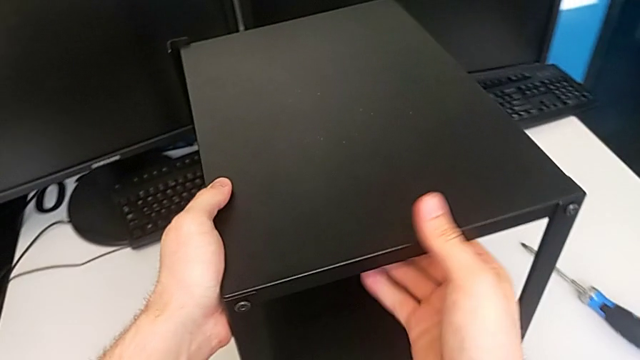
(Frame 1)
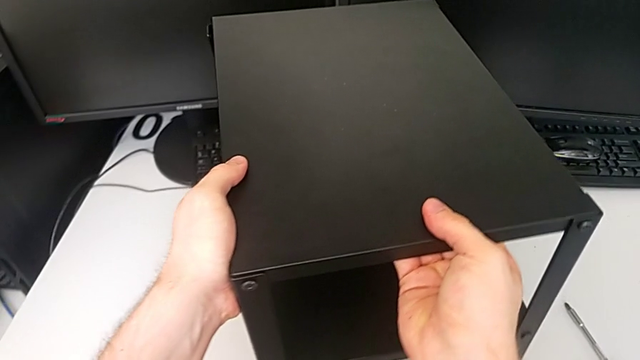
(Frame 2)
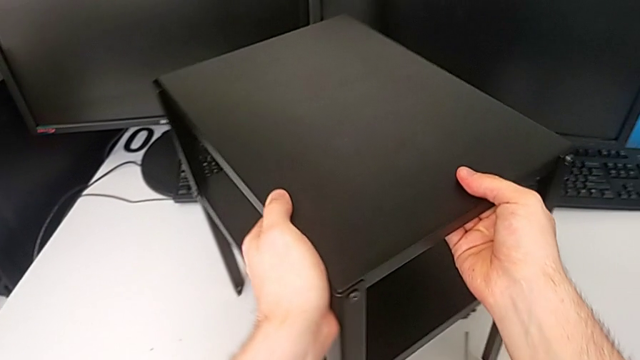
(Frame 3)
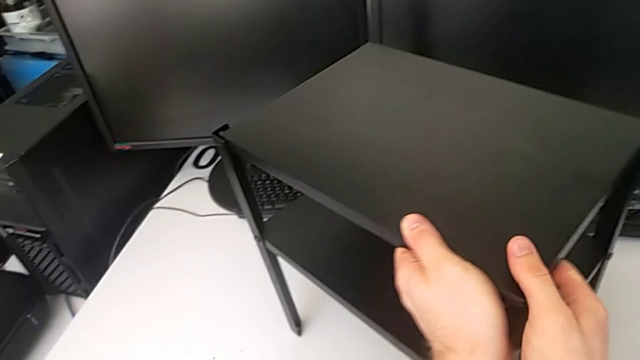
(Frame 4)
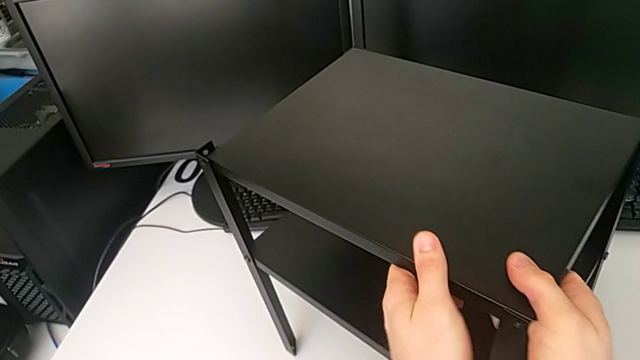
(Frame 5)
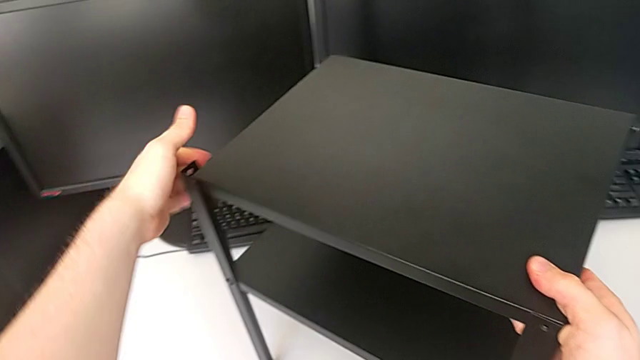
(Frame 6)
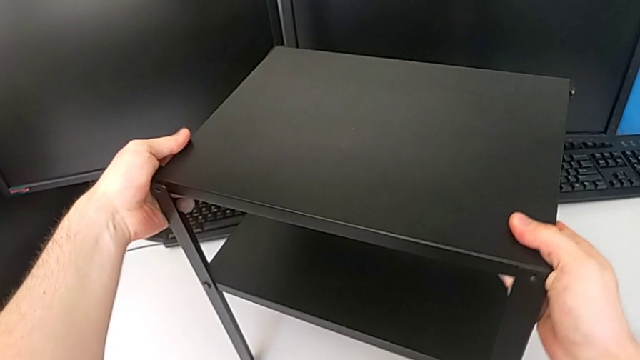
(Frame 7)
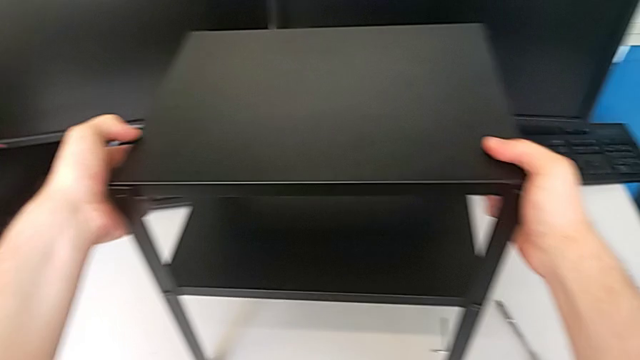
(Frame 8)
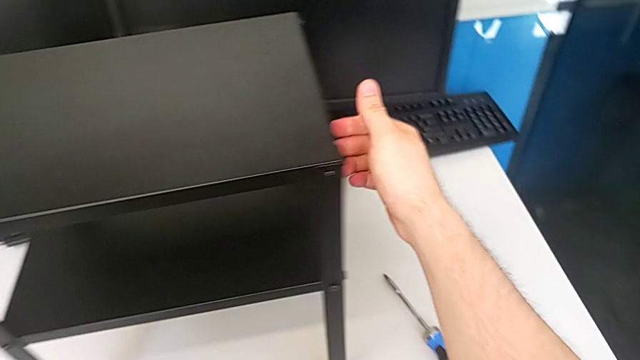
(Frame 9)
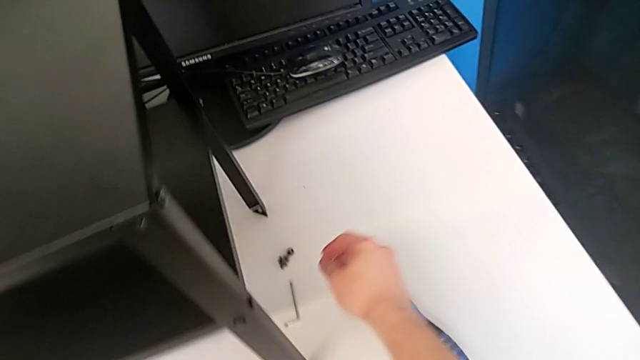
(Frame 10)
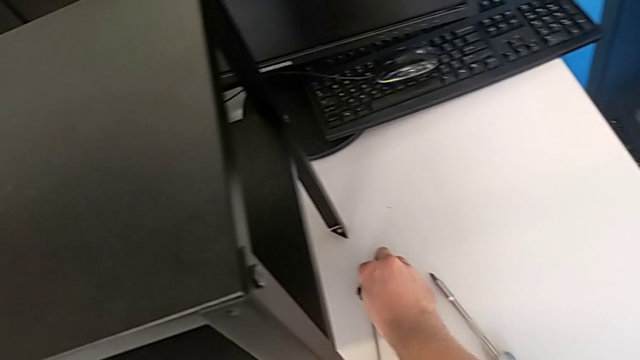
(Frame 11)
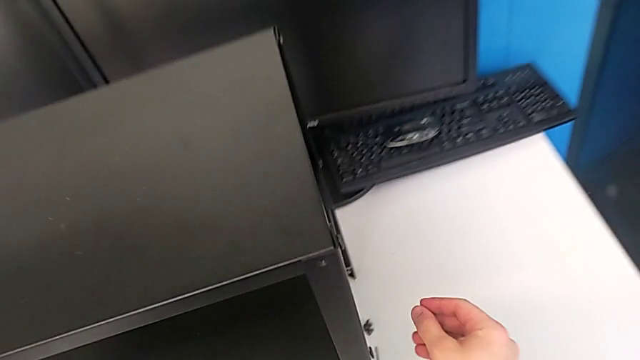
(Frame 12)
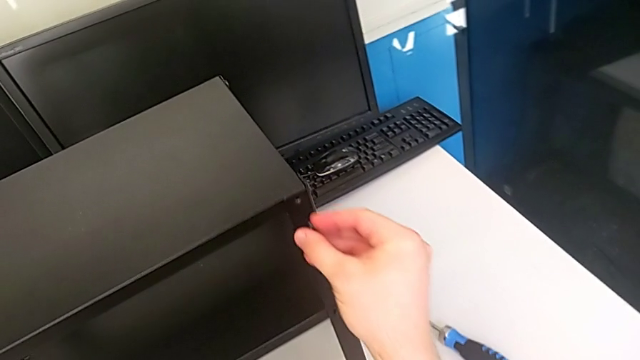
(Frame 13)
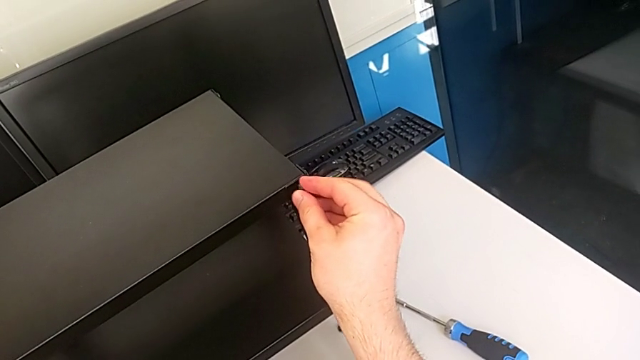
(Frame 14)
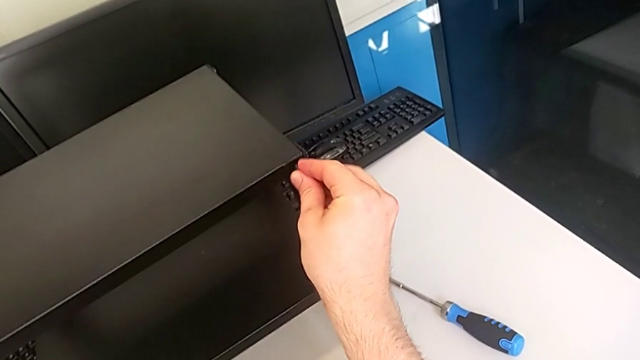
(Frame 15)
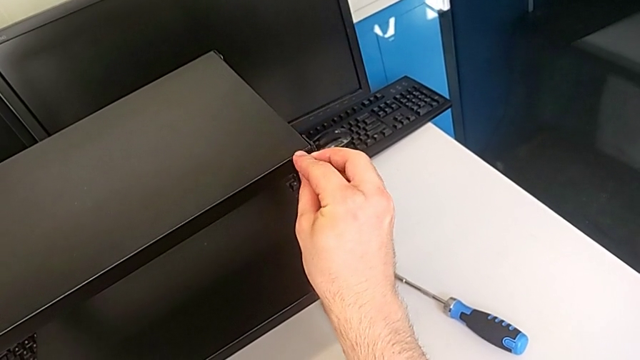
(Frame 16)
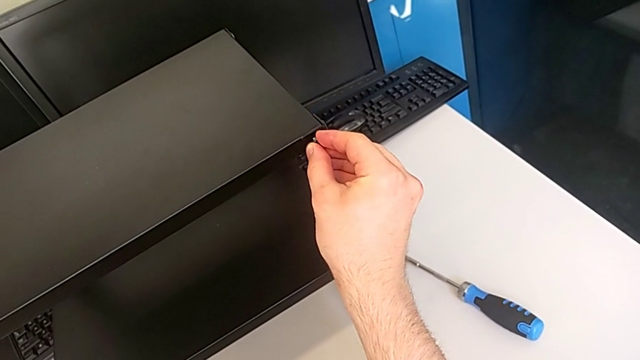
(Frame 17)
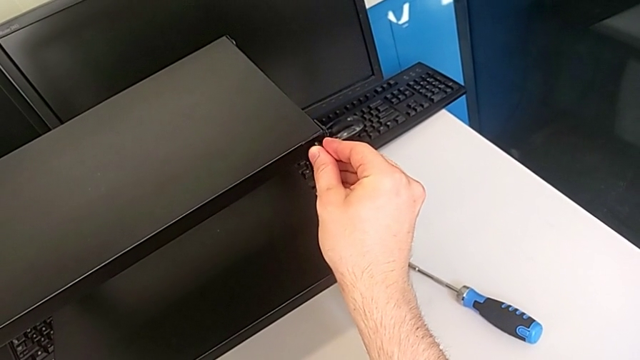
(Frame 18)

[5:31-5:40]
The camera wearer is screwing the eleventh screw into the leg of the object. They rotate the tray, grab the thirteenth hex socket head and begin to insert it.

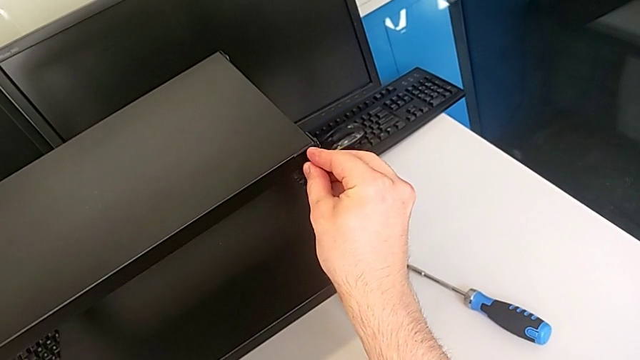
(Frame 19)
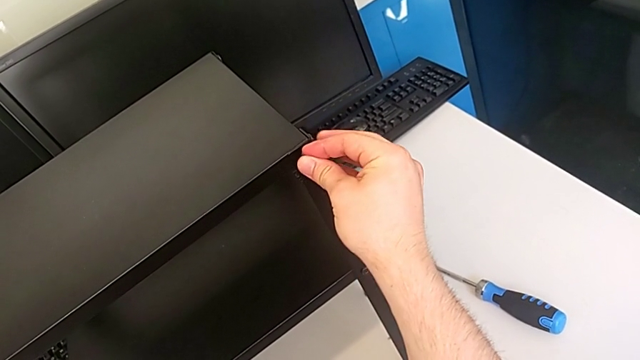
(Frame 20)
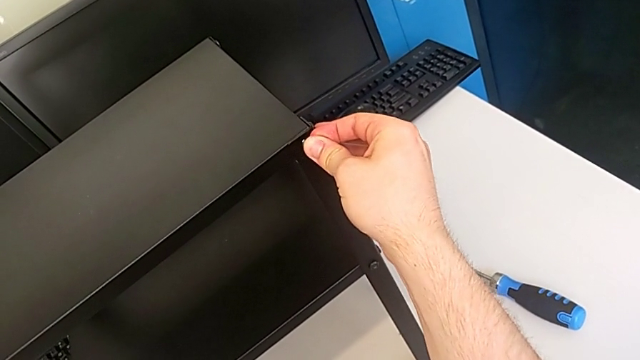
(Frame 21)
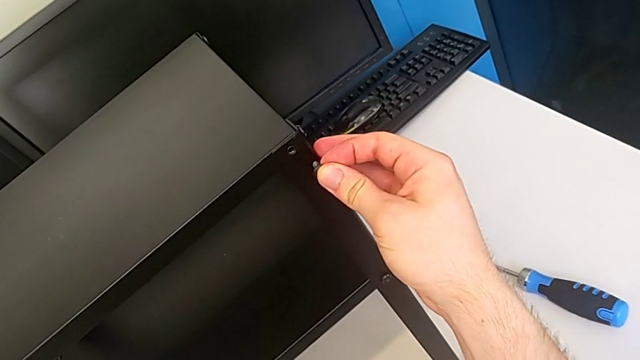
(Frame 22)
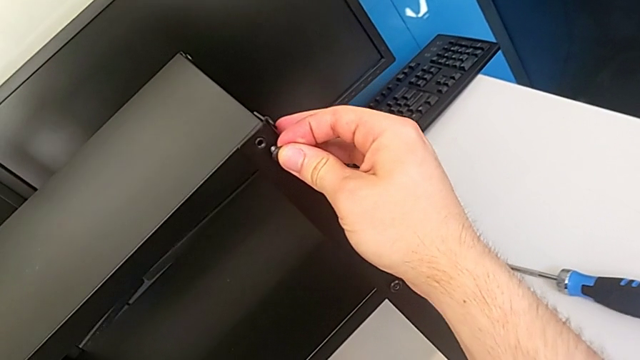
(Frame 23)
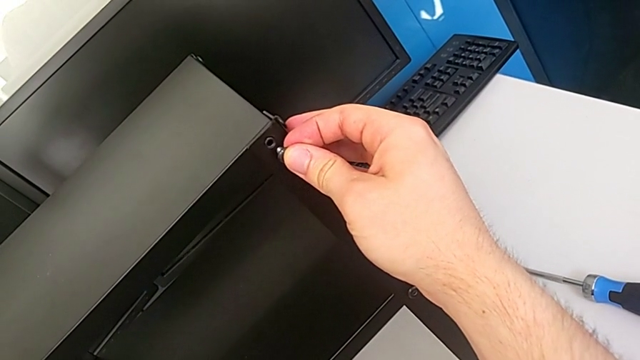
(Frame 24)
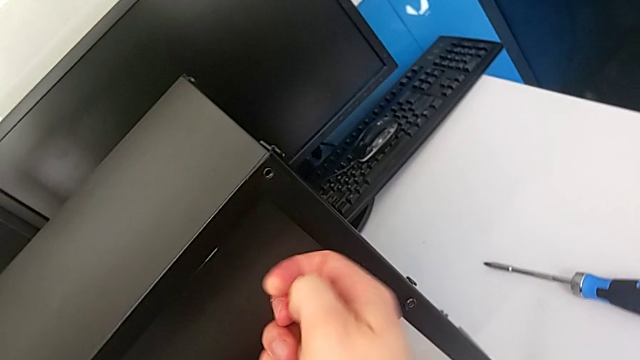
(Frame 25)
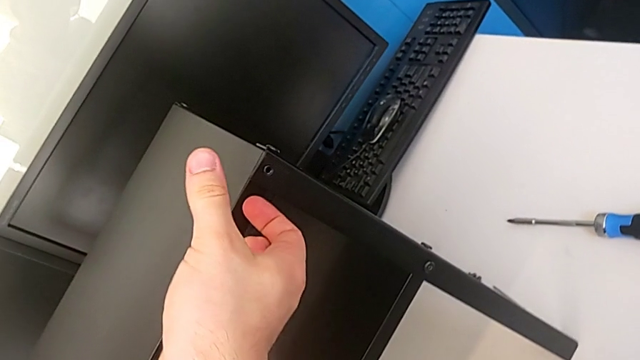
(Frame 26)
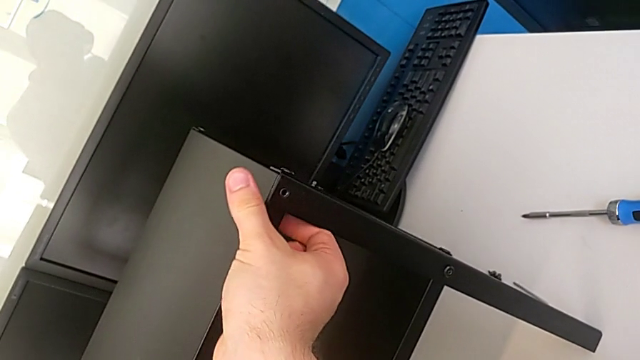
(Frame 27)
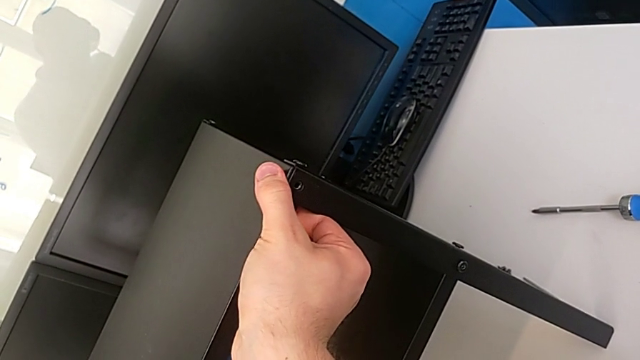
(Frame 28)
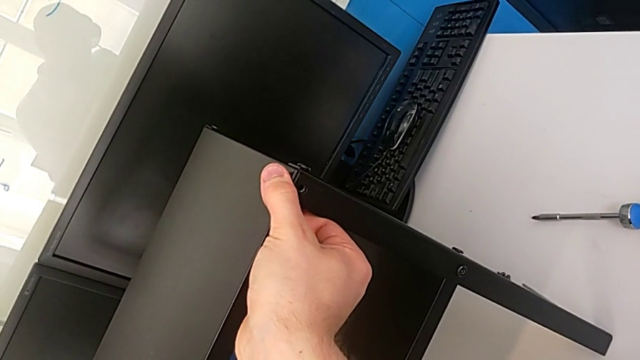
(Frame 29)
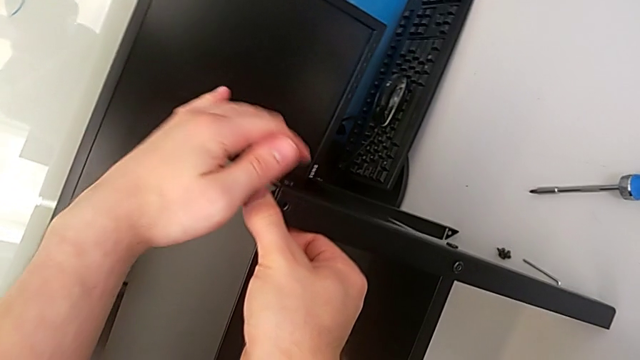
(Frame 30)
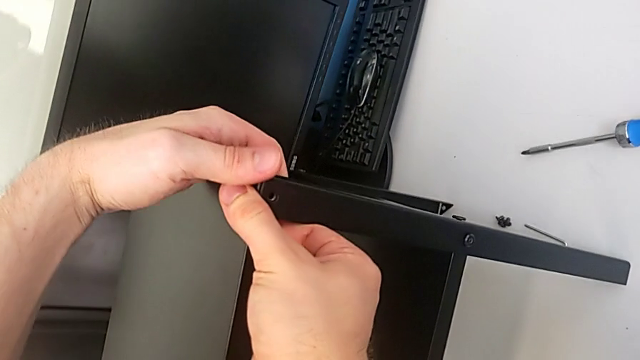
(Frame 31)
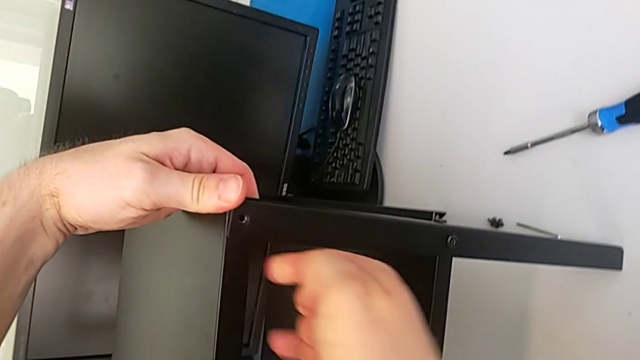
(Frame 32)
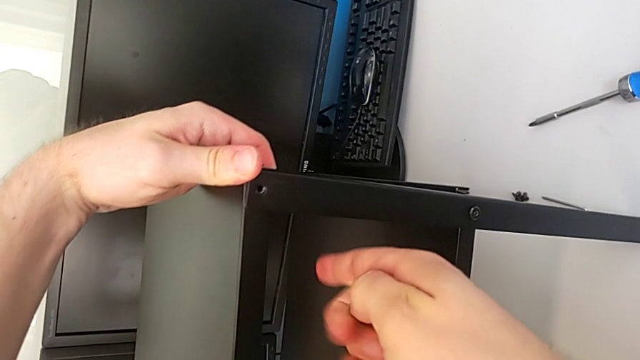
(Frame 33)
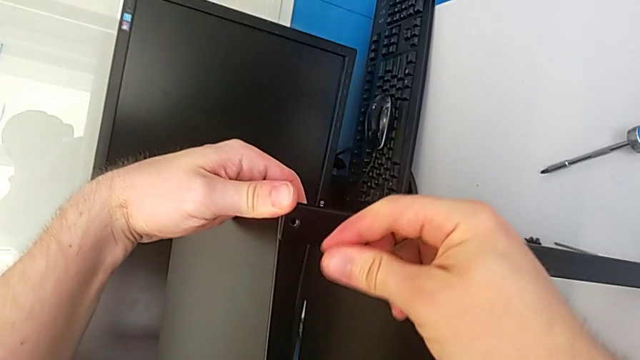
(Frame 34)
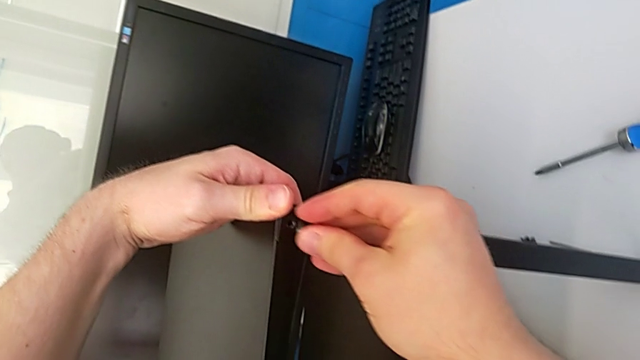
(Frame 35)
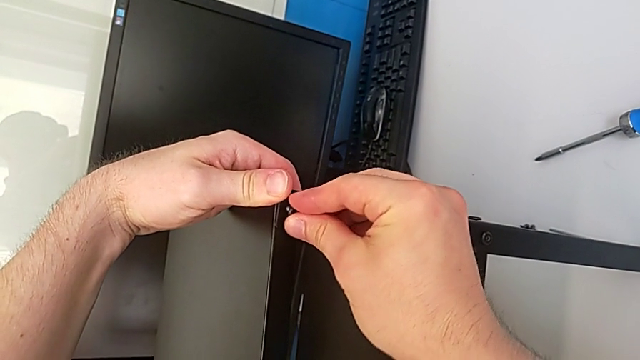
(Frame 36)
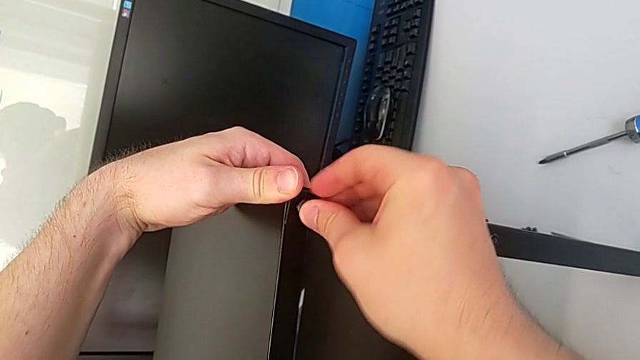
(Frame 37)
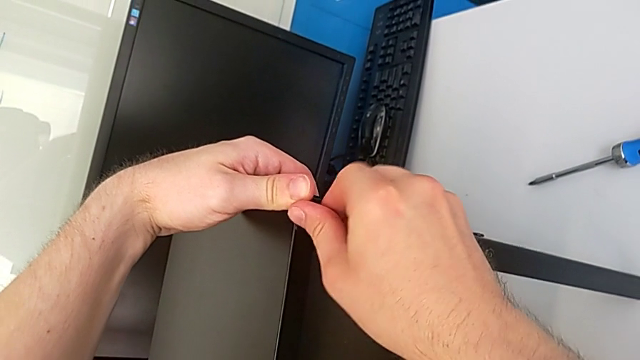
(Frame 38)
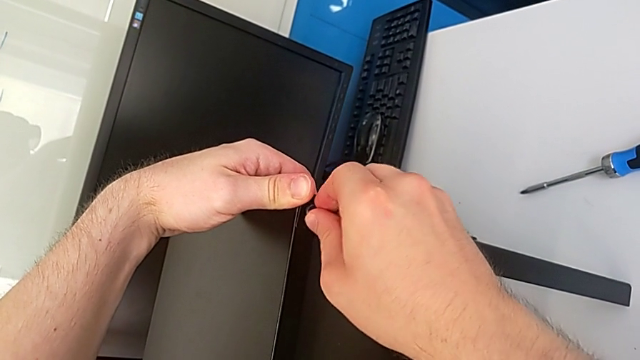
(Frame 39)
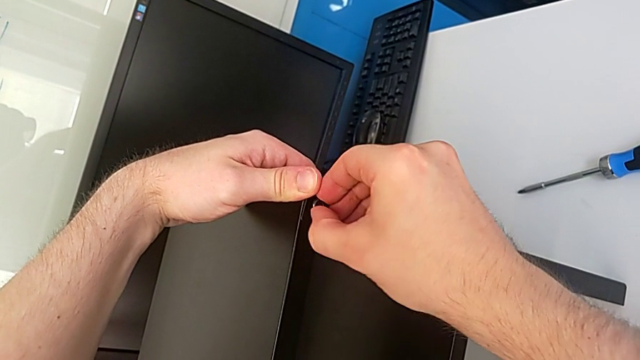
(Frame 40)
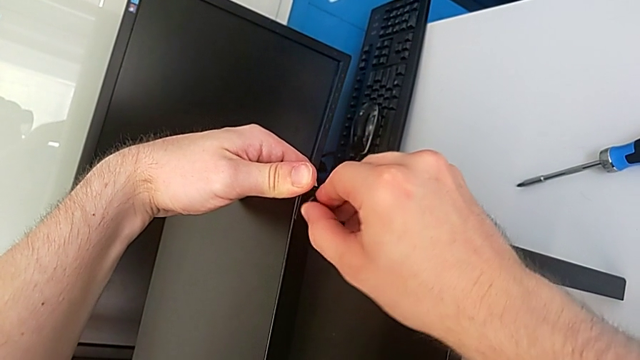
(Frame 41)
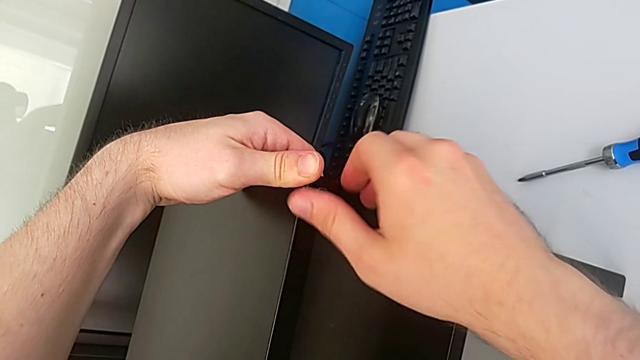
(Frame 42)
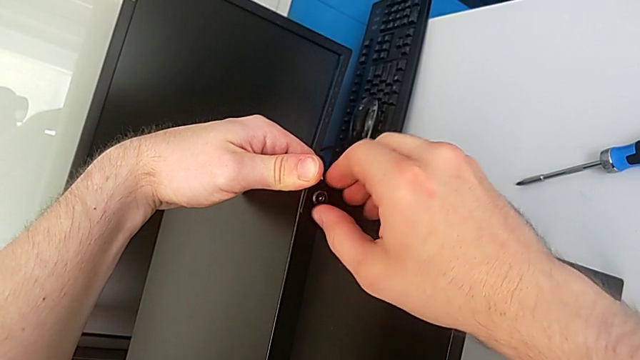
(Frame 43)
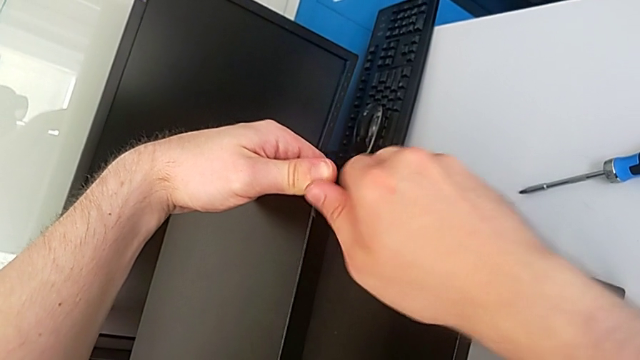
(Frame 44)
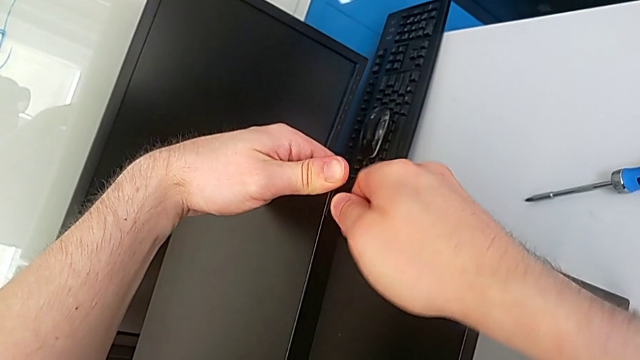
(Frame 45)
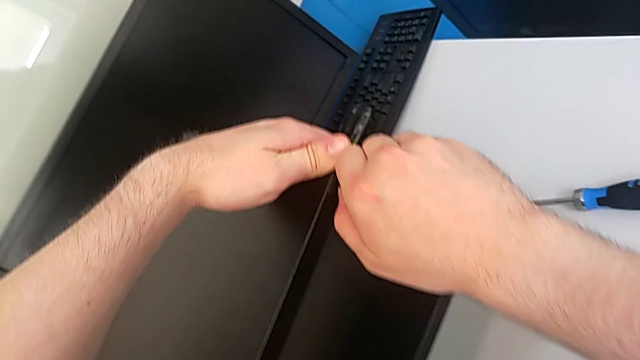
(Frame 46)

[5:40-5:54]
The camera wearer is screwing the eleventh screw into the leg of the object. They keep inserting the thirteenth hex socket head and begin to insert it.
